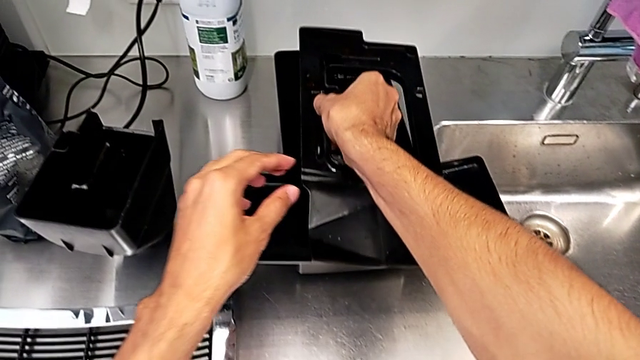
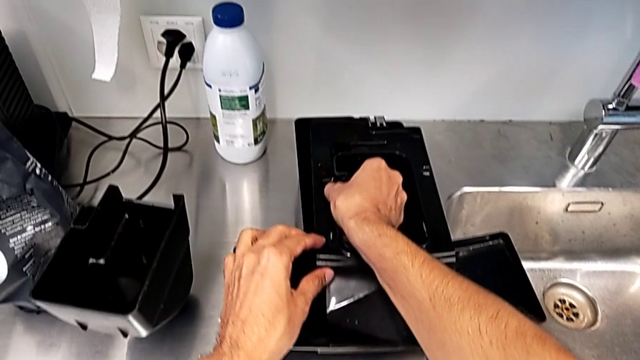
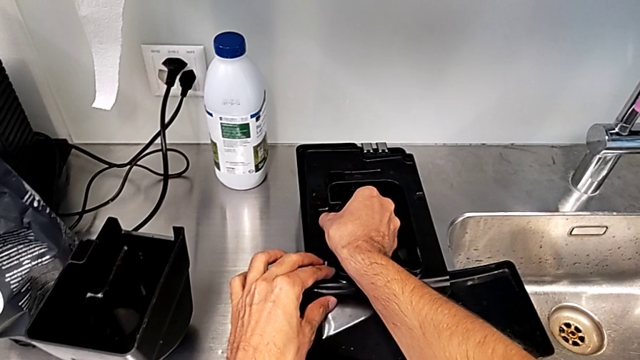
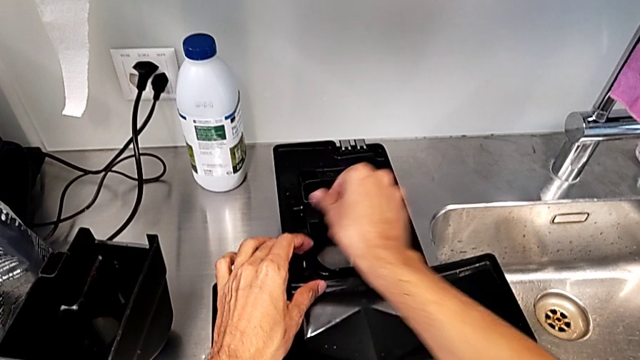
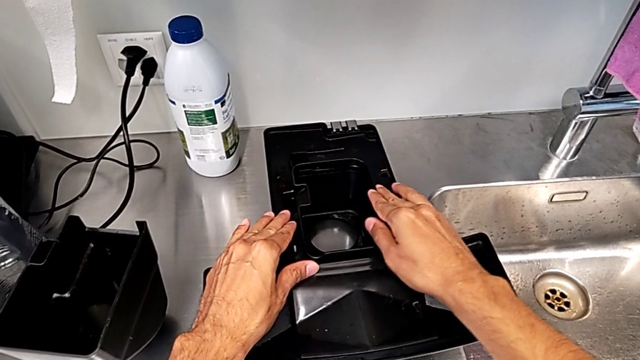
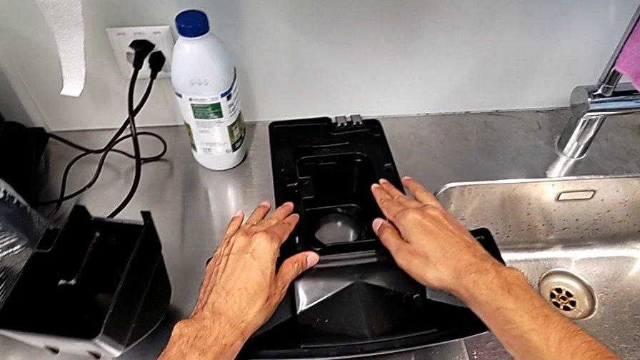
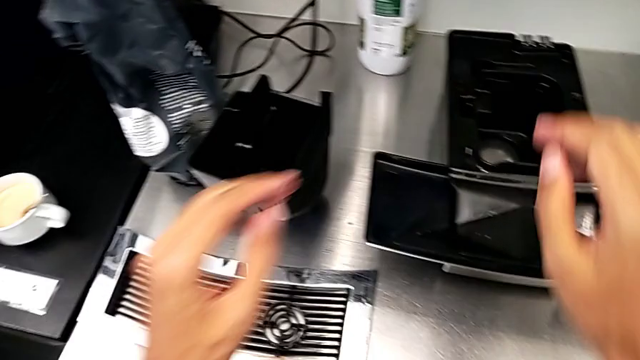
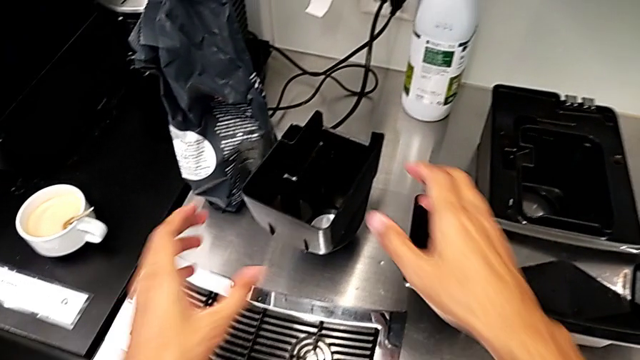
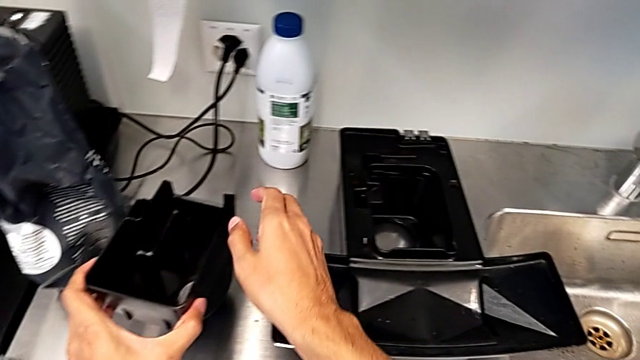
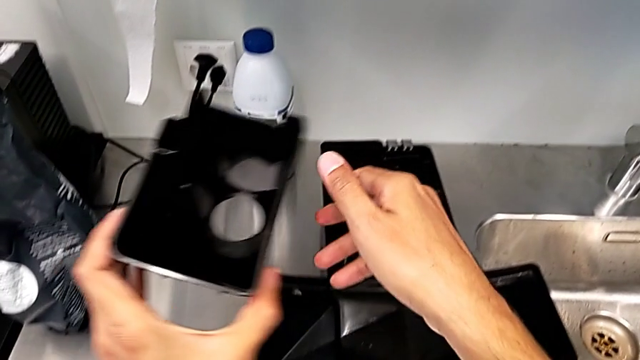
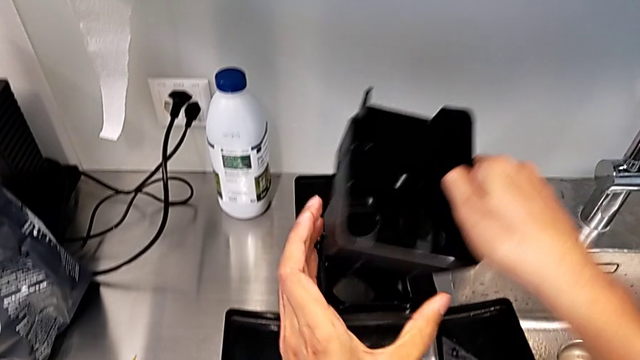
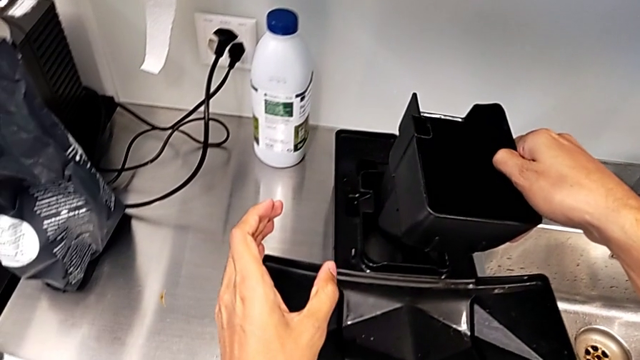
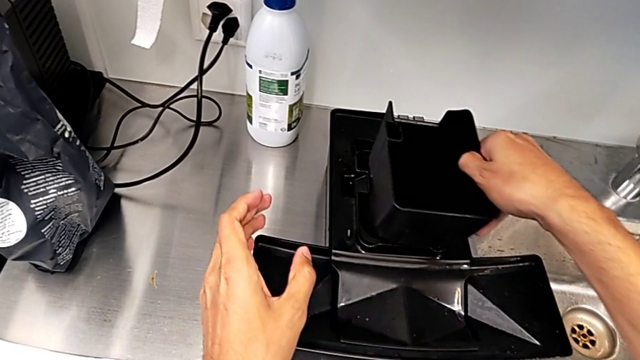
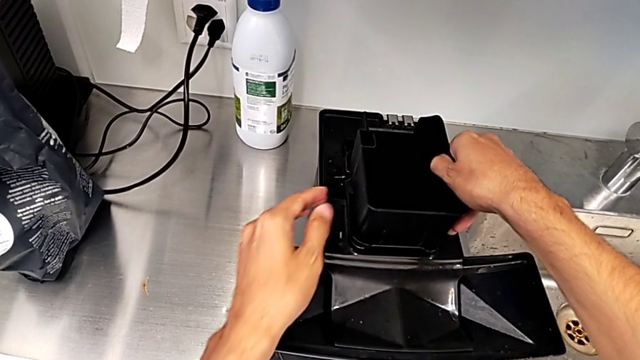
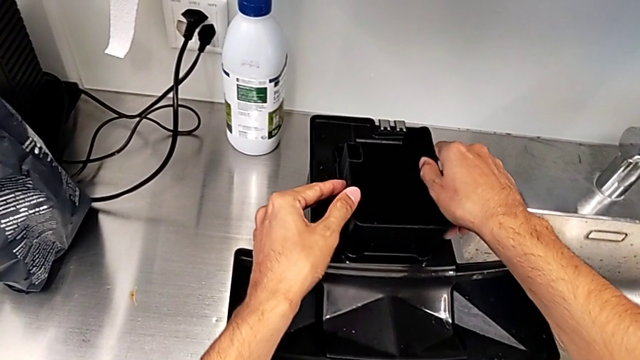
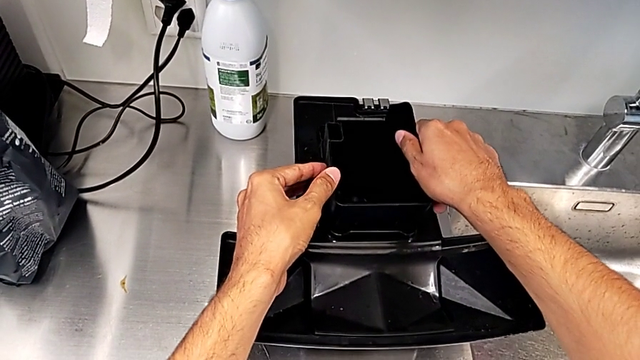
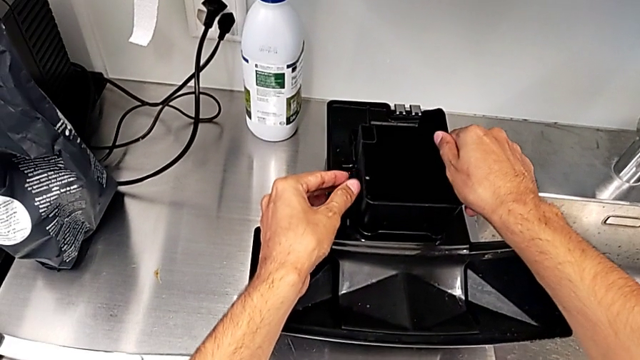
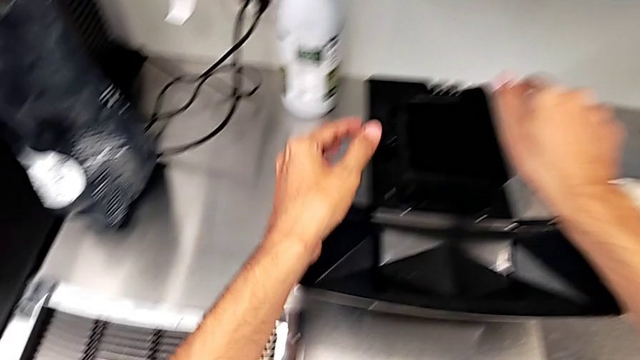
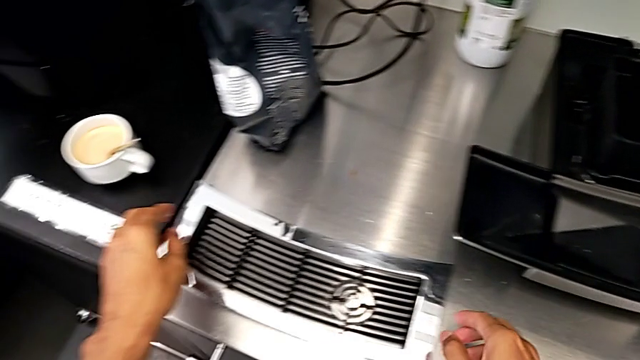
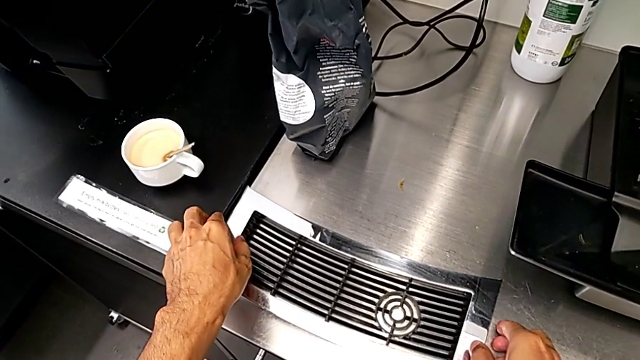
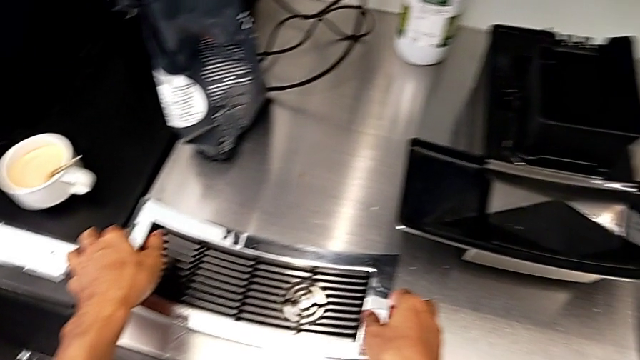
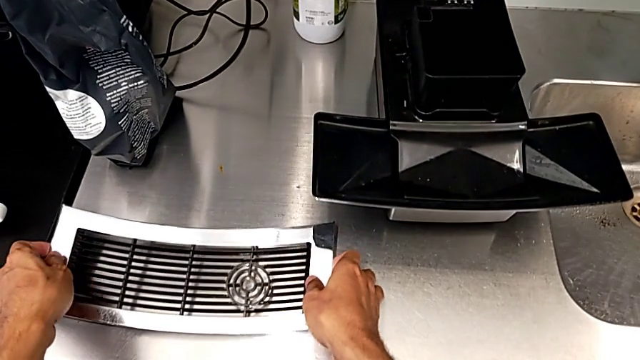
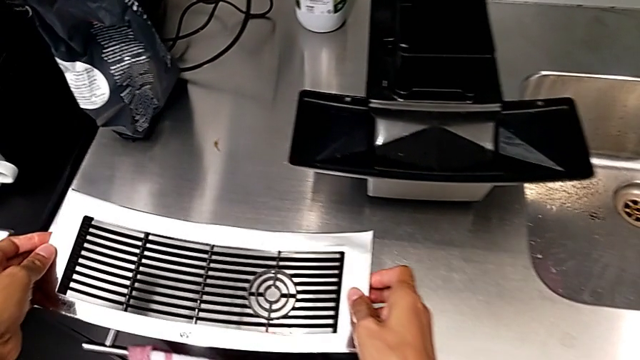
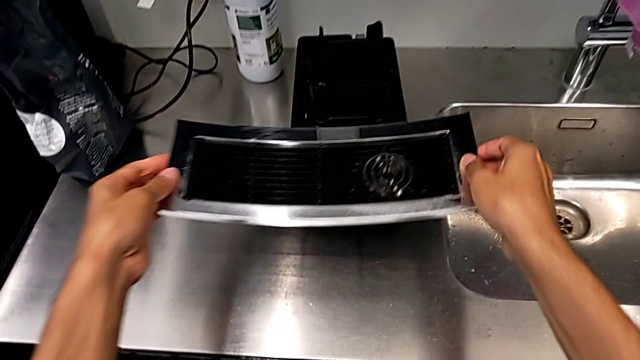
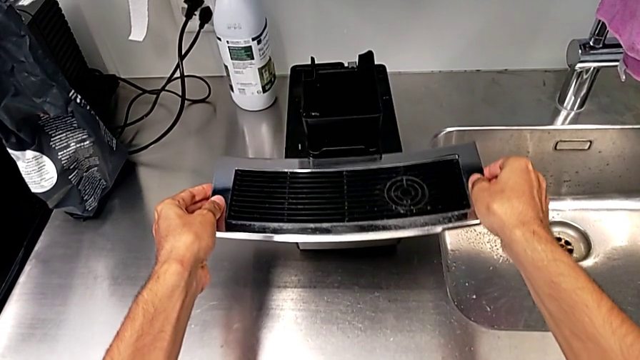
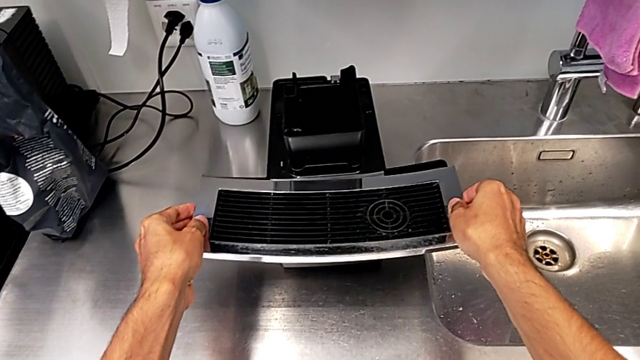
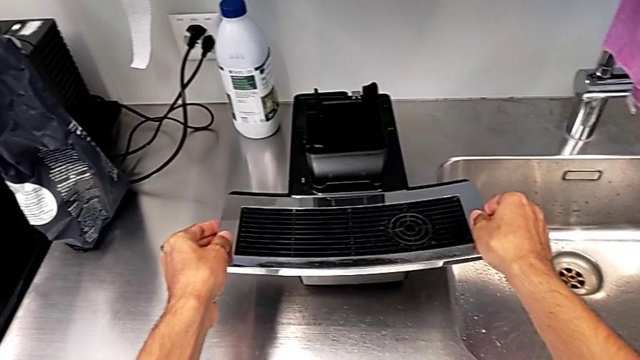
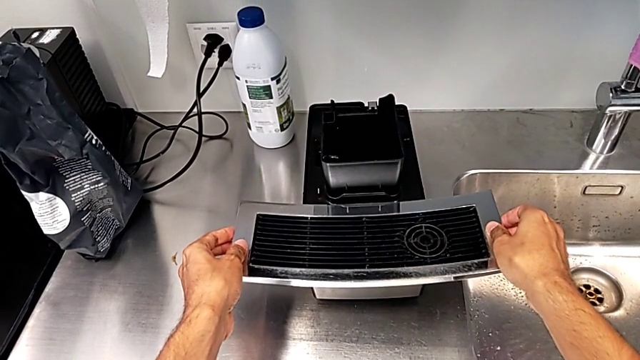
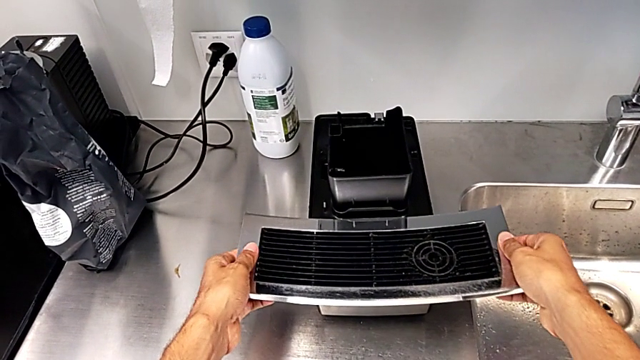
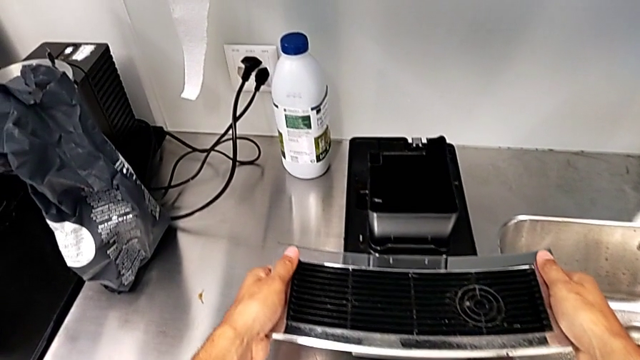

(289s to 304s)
The camera wearer is inserting the drip tray into the coffee machine. They keep assembling the black drip tray.

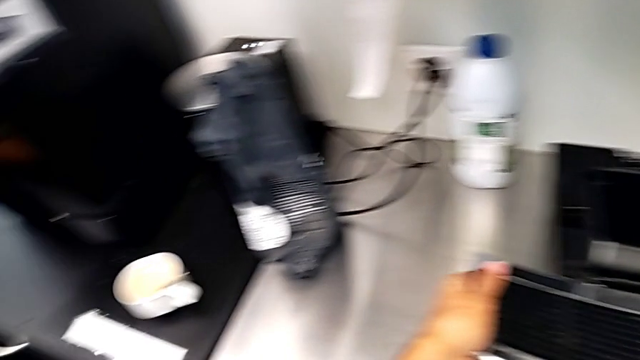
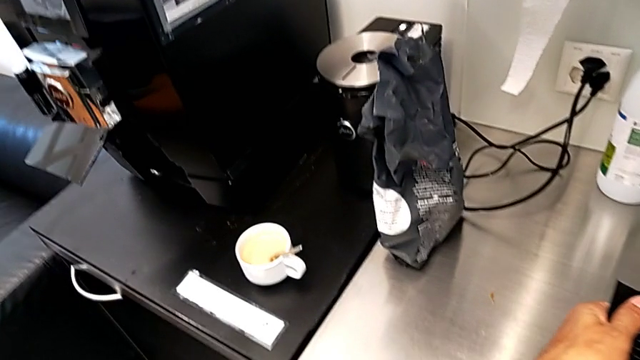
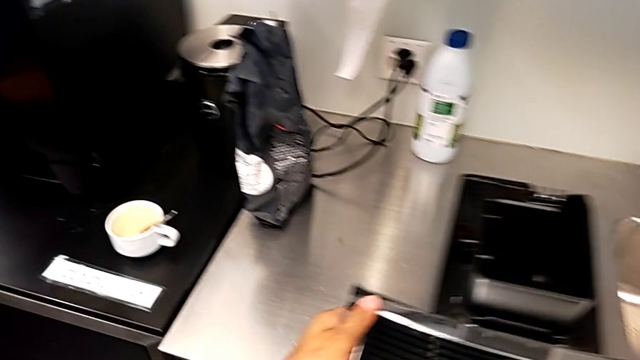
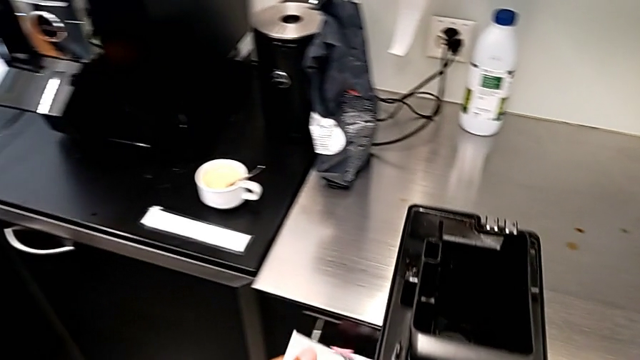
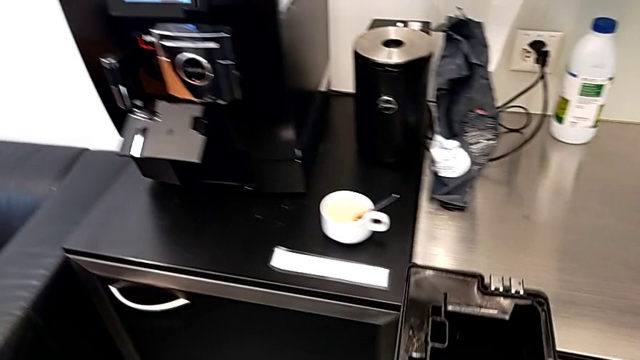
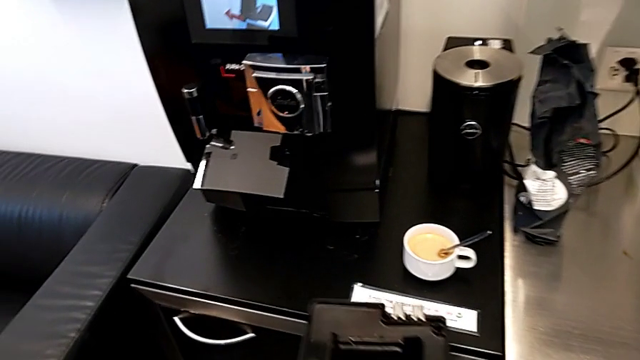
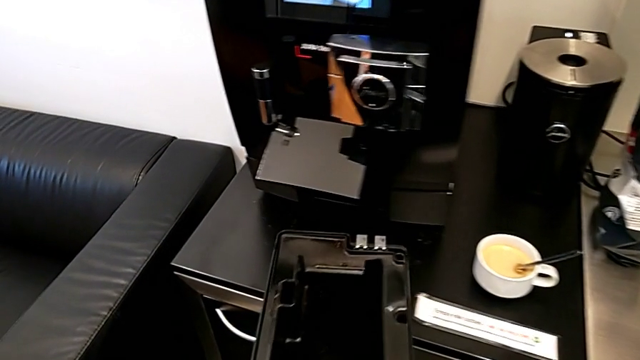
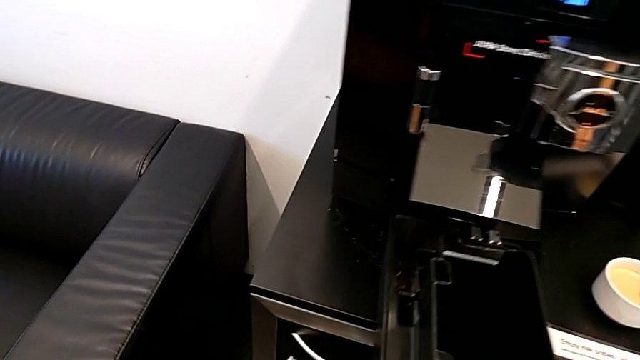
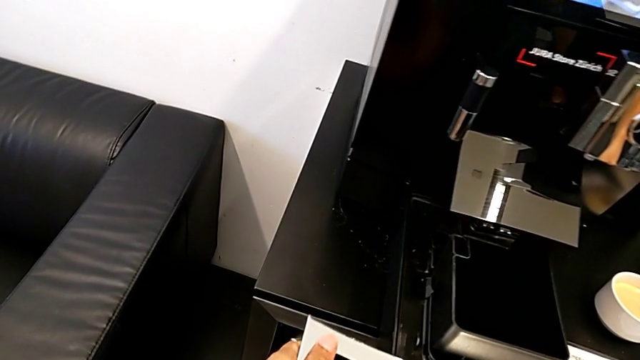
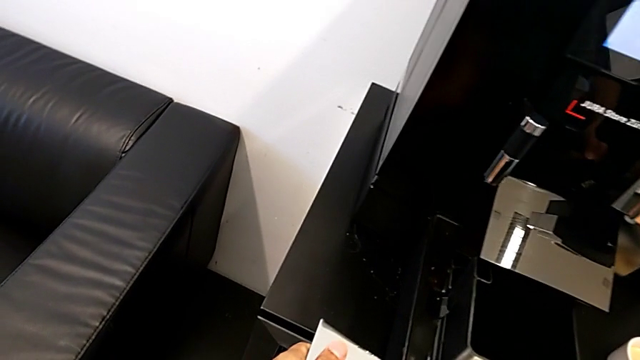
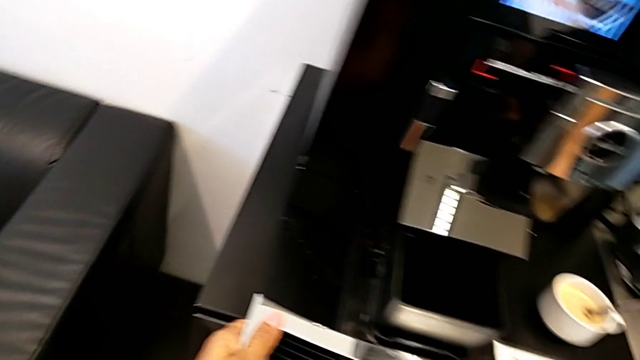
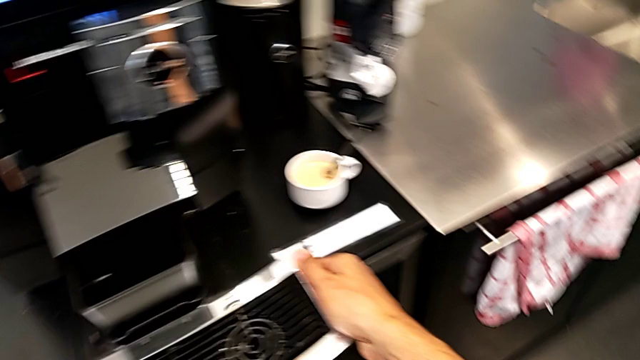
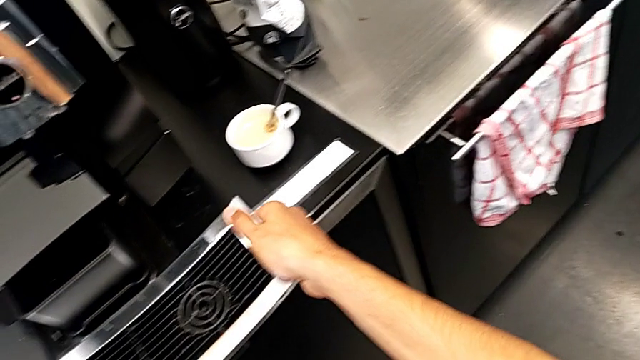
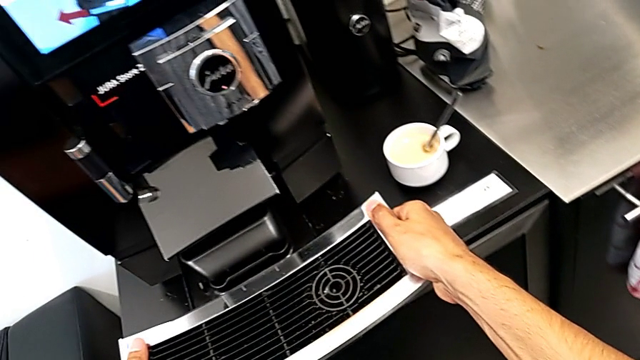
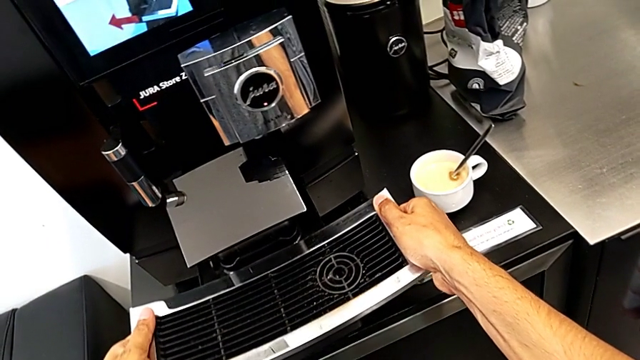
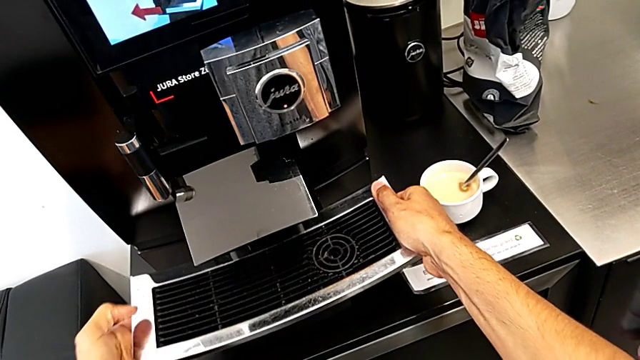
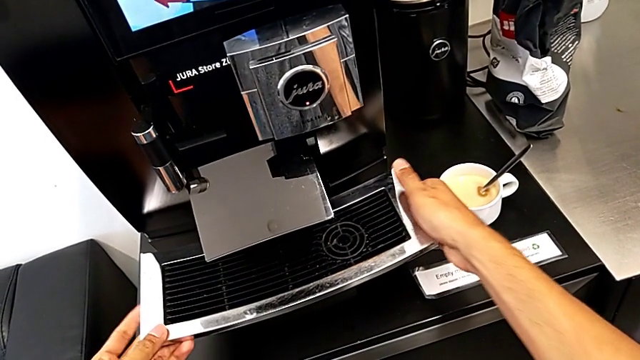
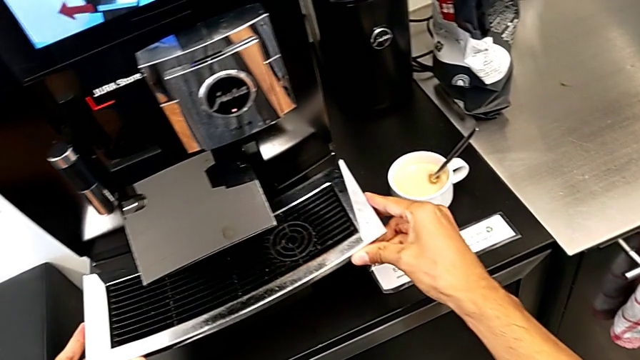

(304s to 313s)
The camera wearer is inserting the drip tray into the coffee machine. They lift the drip tray and insert the black drip tray.
